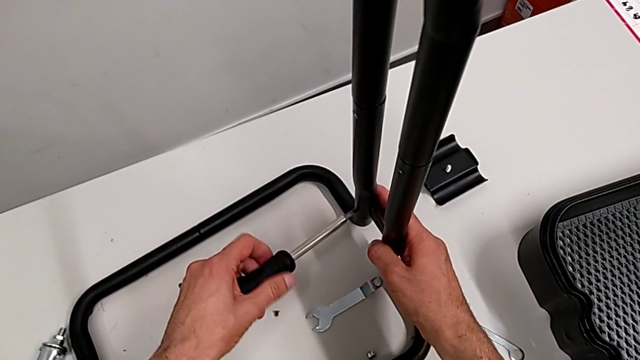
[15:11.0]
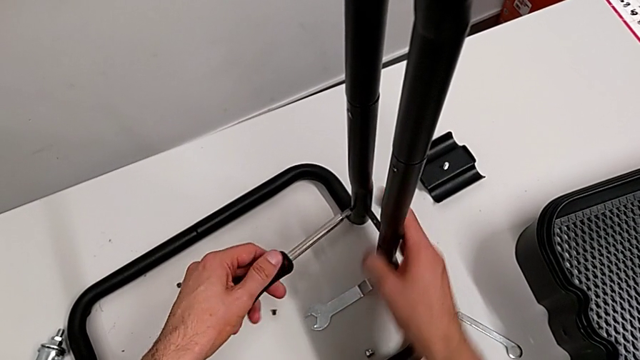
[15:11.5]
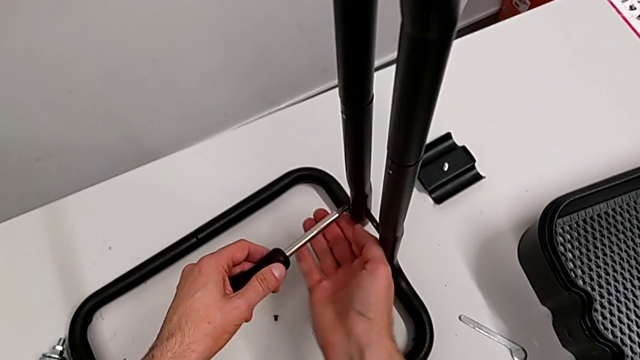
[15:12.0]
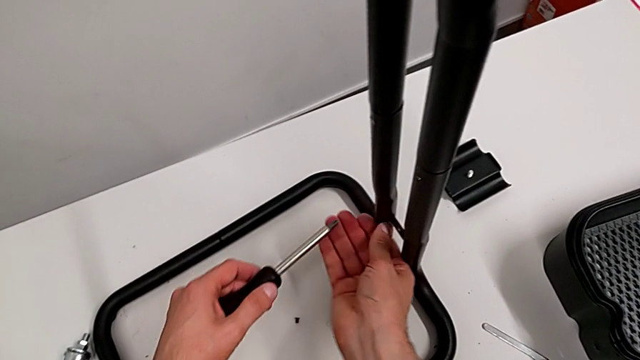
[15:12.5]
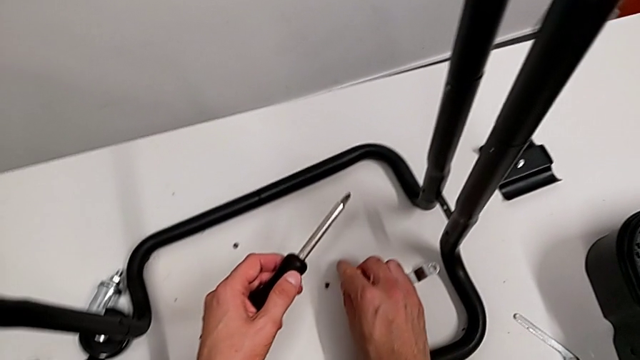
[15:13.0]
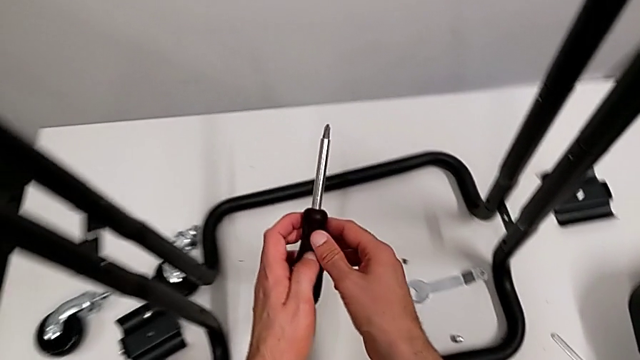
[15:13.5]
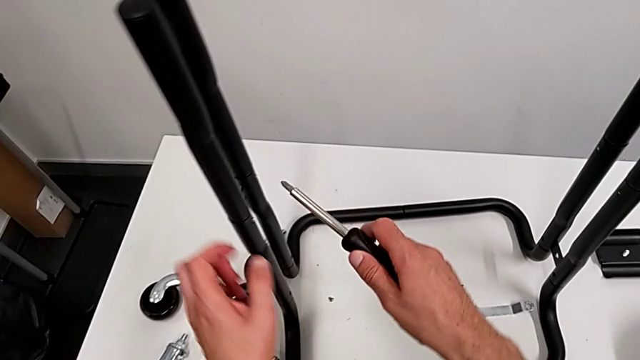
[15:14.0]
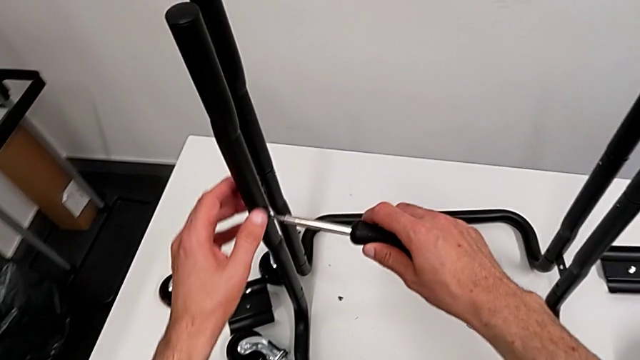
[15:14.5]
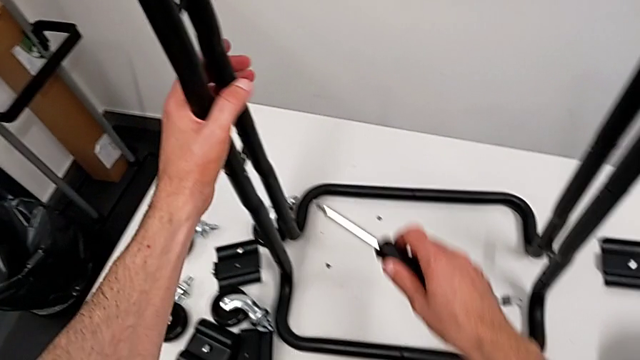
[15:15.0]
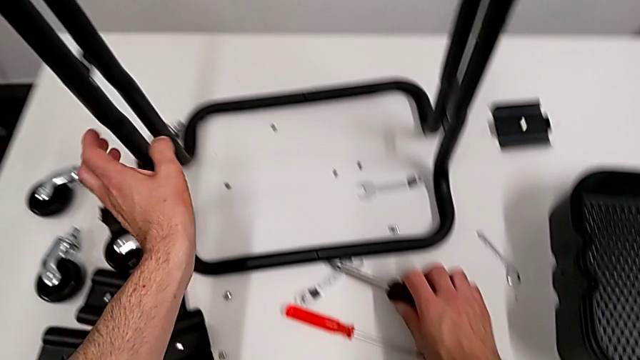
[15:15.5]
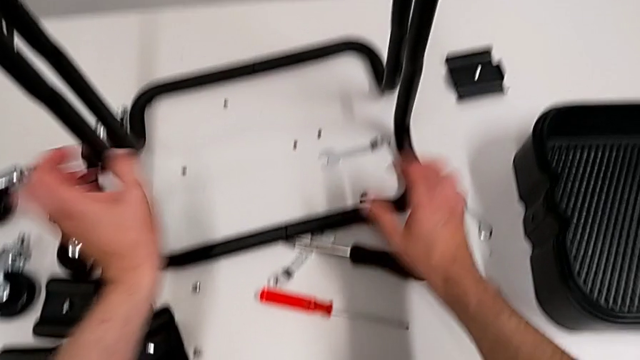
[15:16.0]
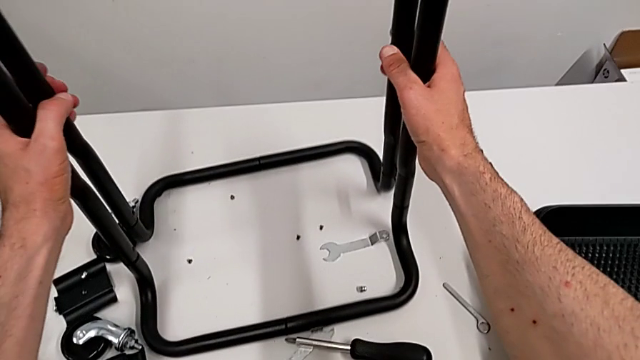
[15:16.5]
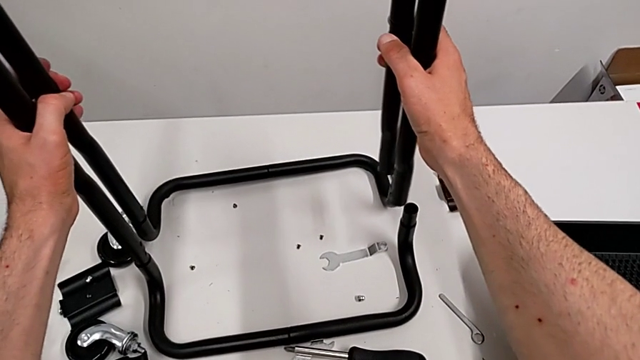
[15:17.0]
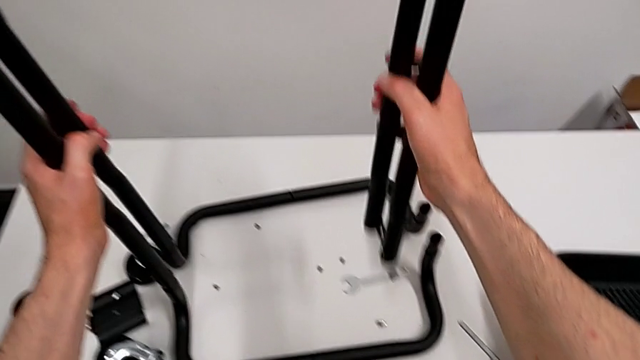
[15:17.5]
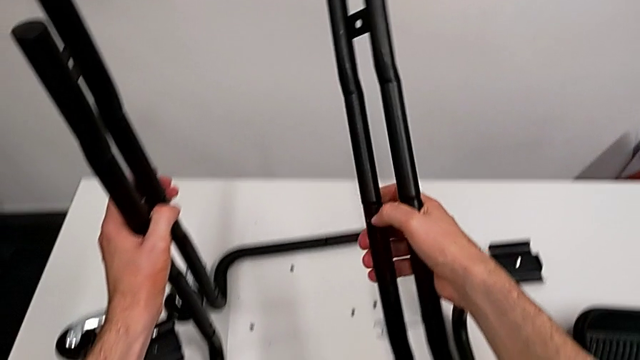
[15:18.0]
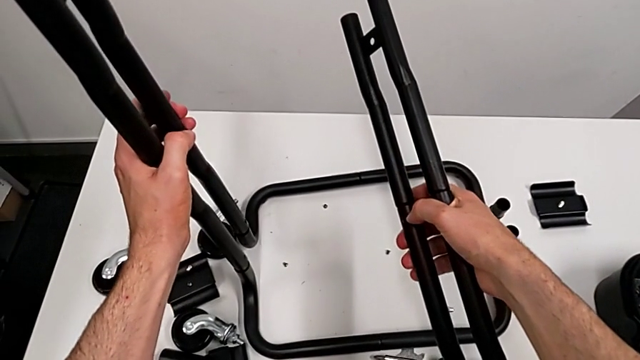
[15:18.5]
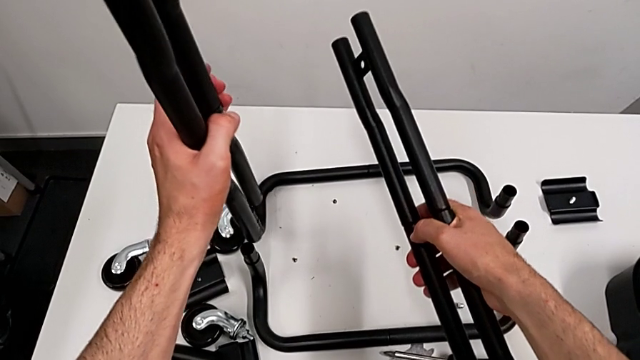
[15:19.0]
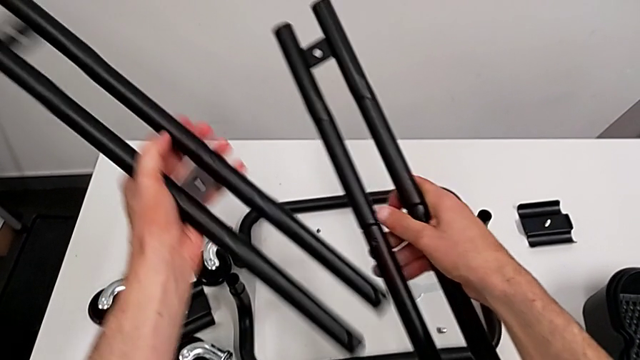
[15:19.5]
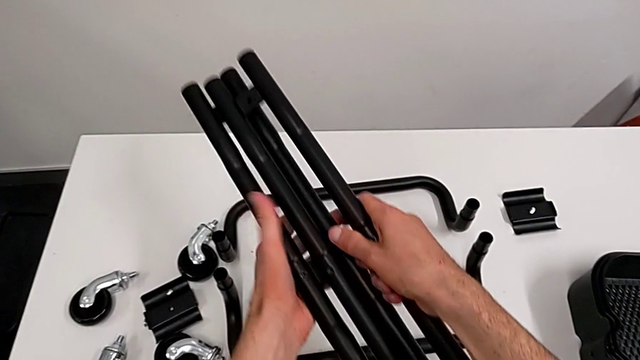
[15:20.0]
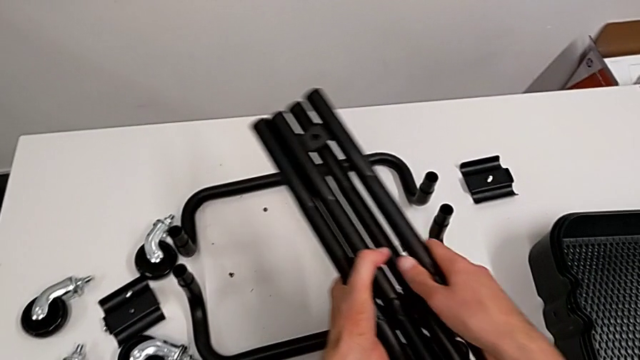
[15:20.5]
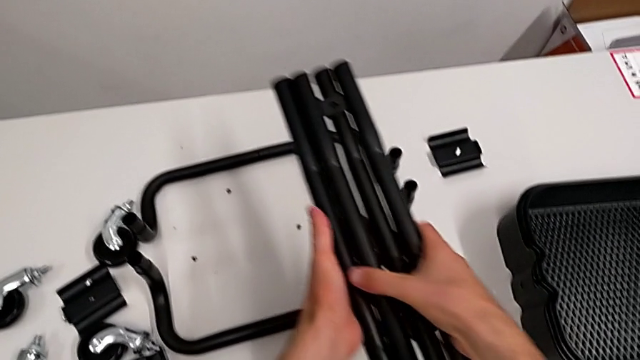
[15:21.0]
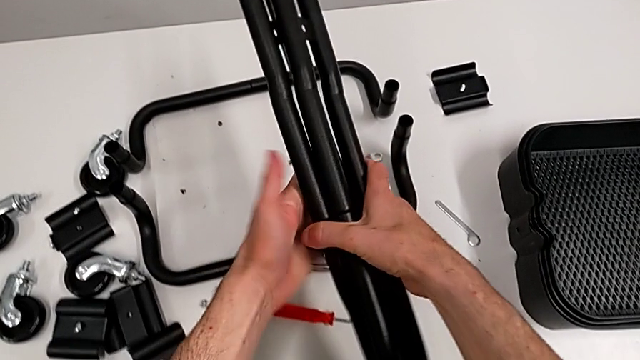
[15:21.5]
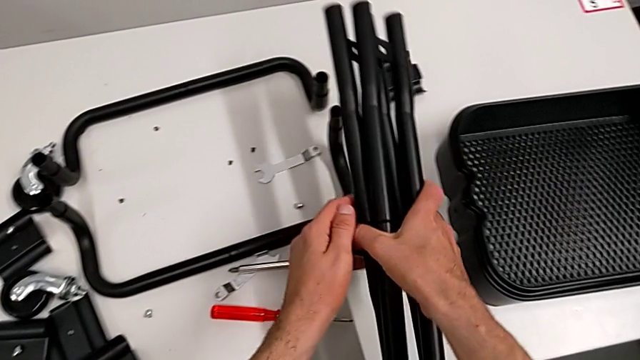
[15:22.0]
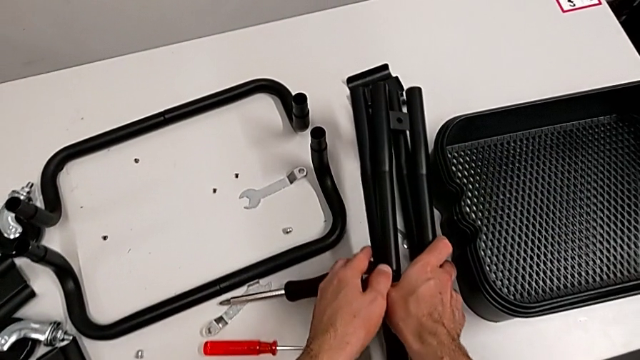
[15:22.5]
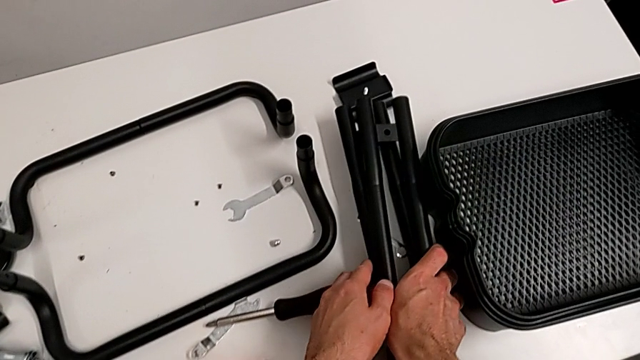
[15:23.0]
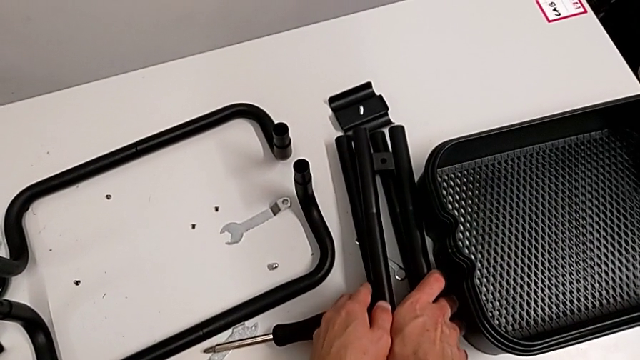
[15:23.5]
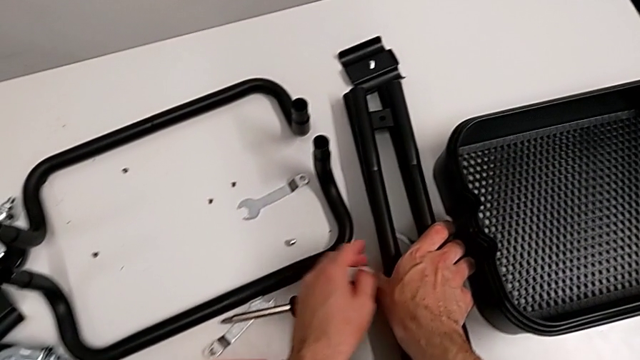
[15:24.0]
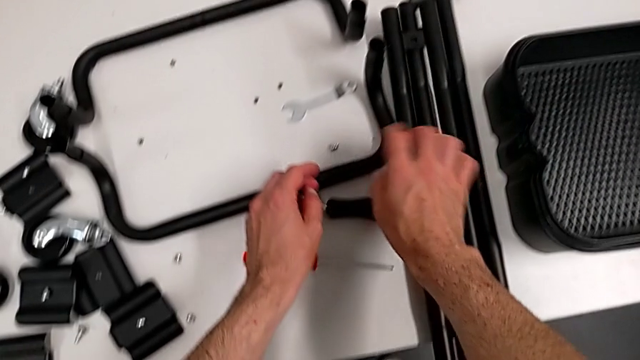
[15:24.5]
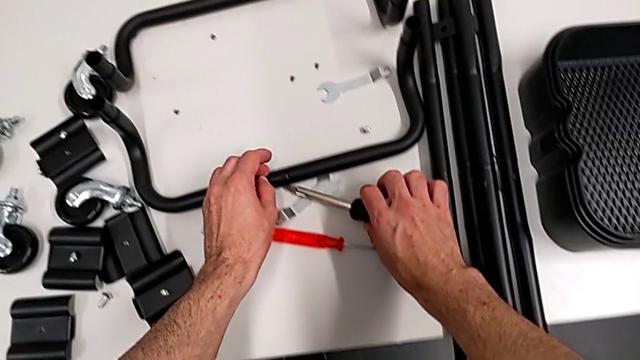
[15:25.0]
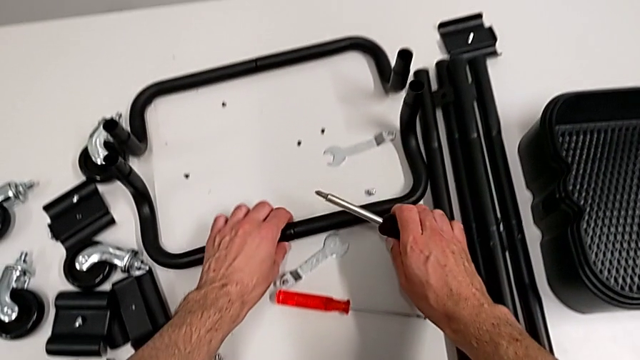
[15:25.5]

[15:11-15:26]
The camera wearer is disassembling the half frames. They unscrew the screw, place it, disassemble the first leg, disassemble the second leg, place the leg and grab the base.

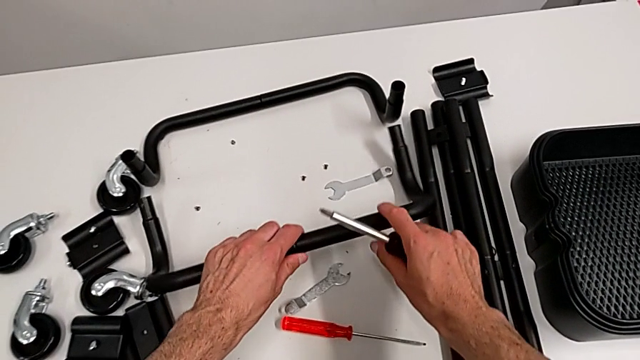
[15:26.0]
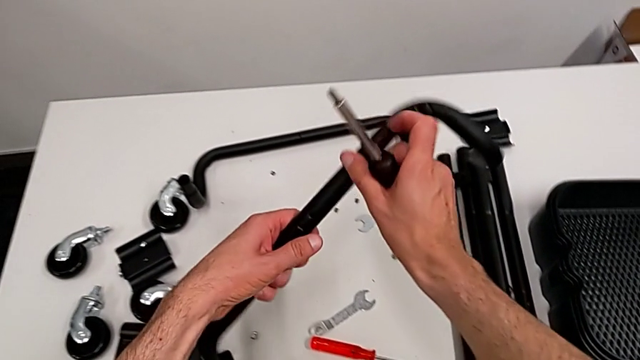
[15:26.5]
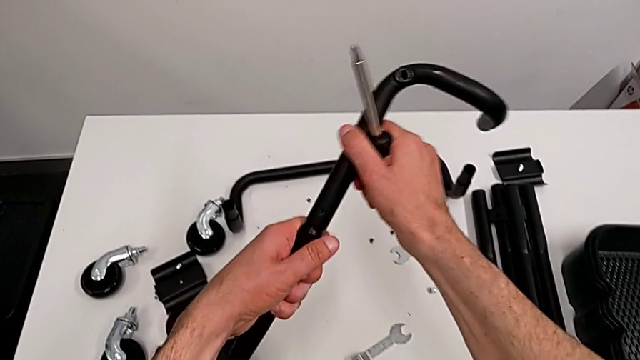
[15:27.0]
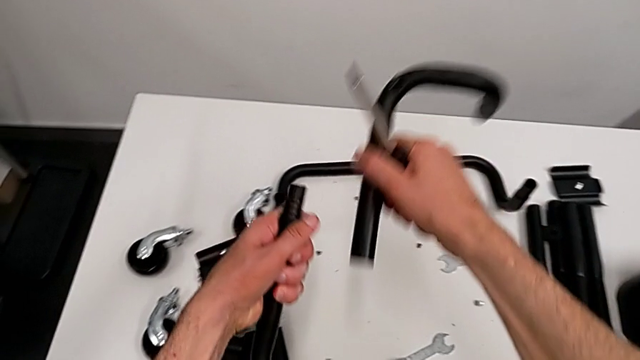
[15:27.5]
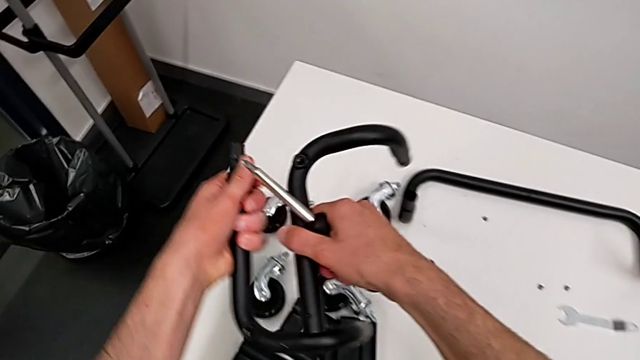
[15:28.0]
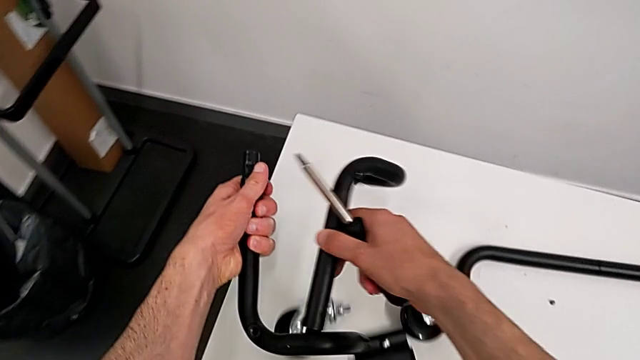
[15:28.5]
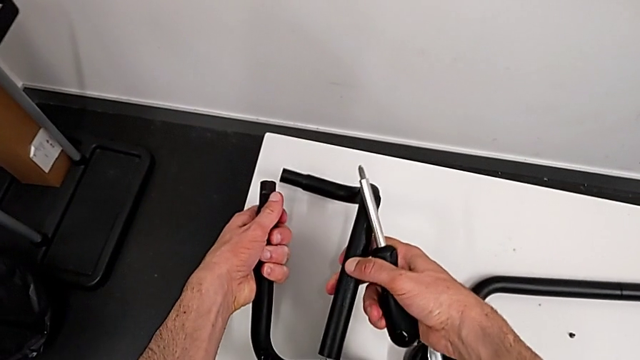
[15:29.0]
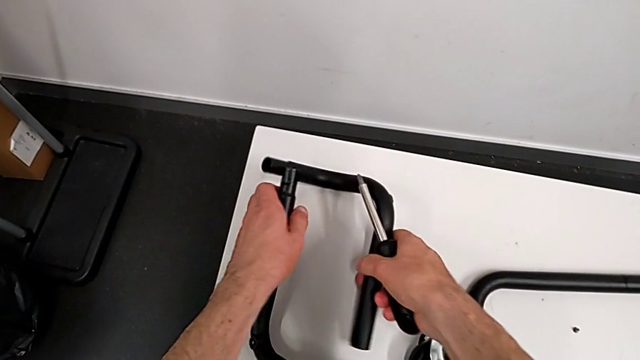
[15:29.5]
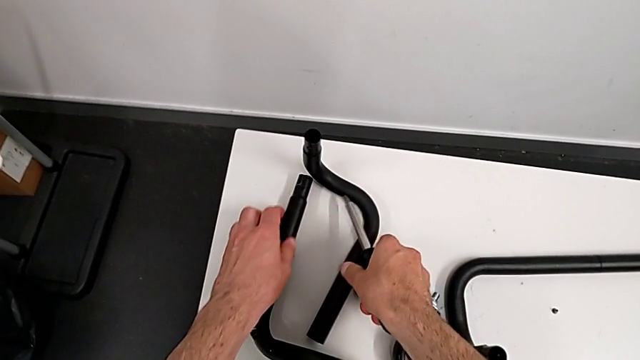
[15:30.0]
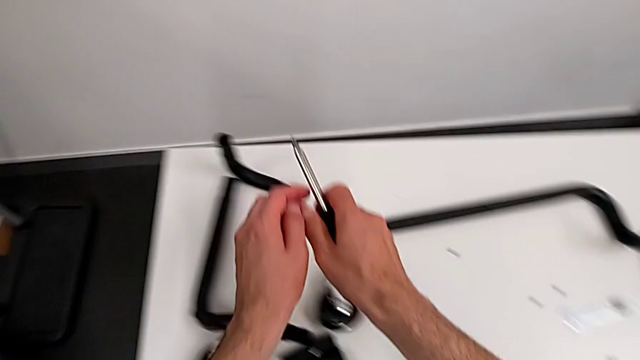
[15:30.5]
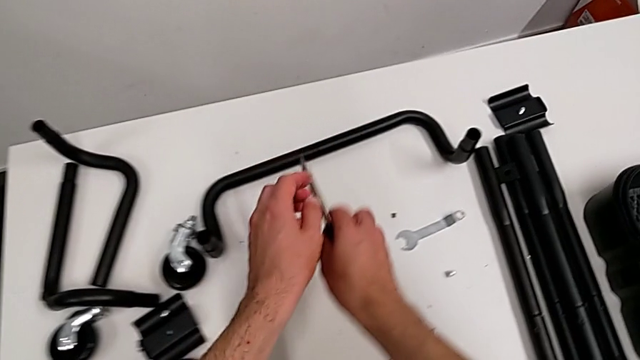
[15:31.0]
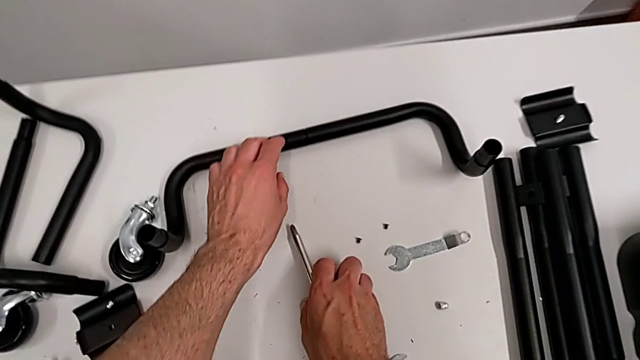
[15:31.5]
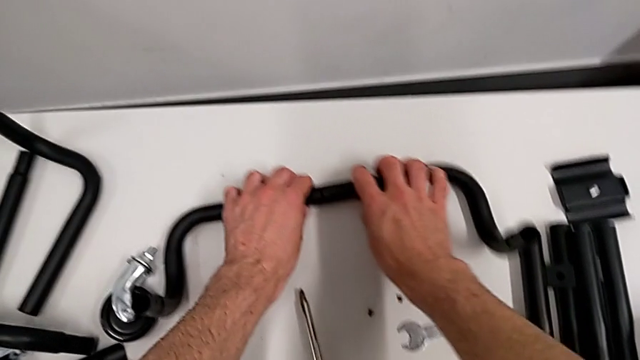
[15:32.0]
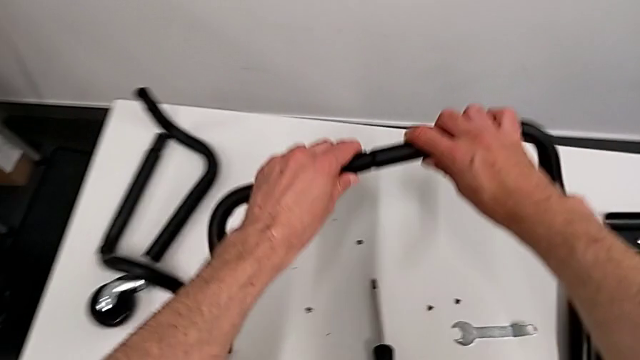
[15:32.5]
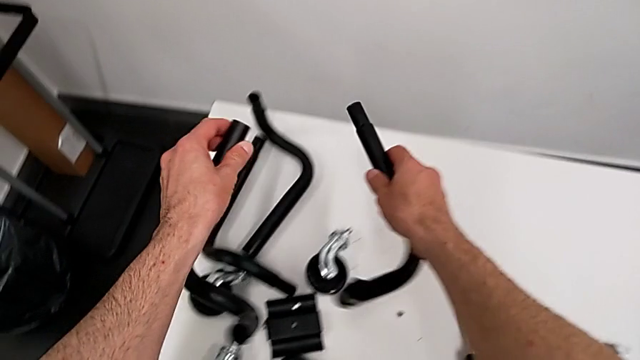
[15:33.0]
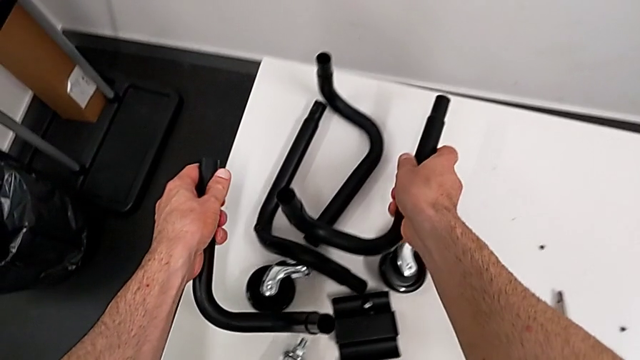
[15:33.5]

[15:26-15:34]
The camera wearer is disassembling the half frames. They disassemble the base, place it, grab the base and disassemble it.
